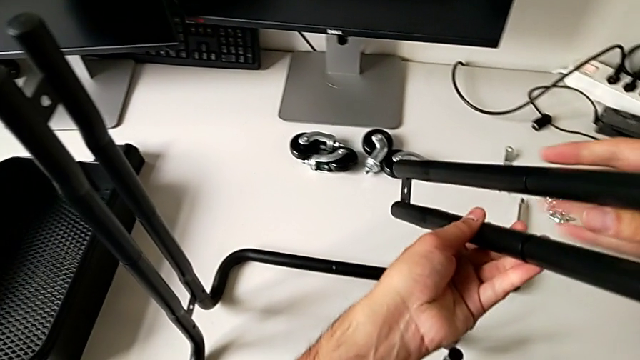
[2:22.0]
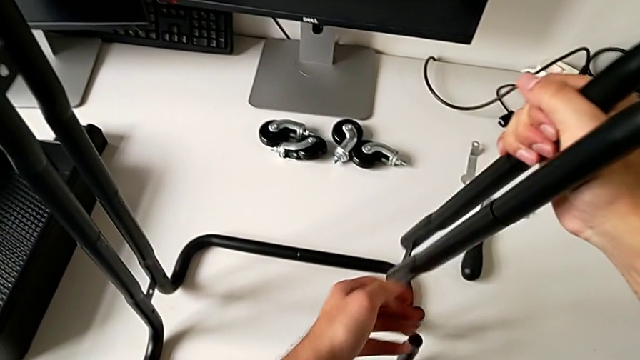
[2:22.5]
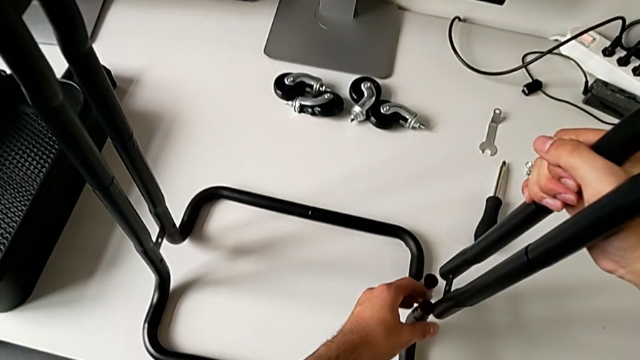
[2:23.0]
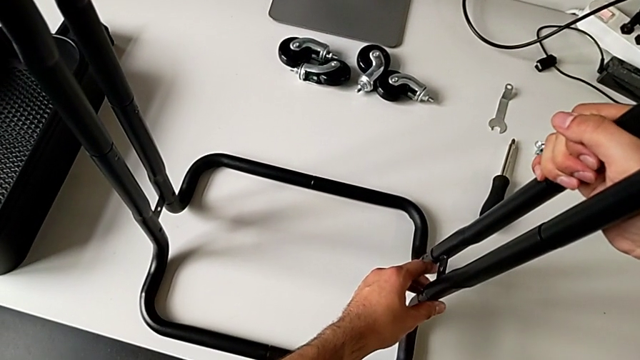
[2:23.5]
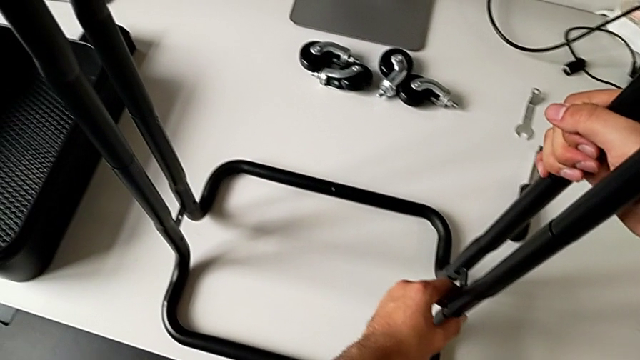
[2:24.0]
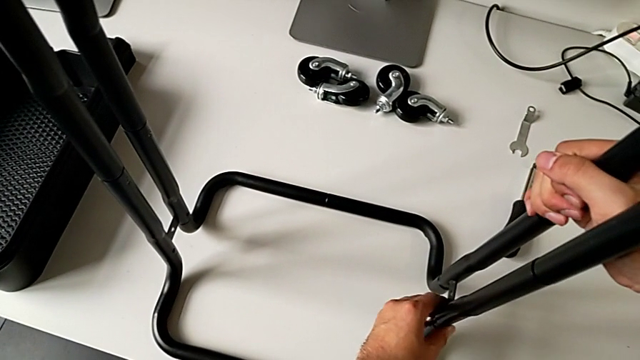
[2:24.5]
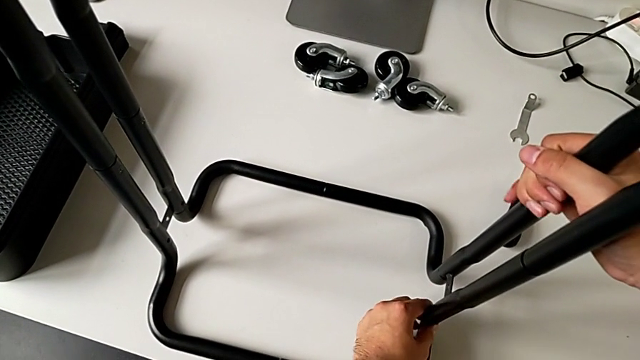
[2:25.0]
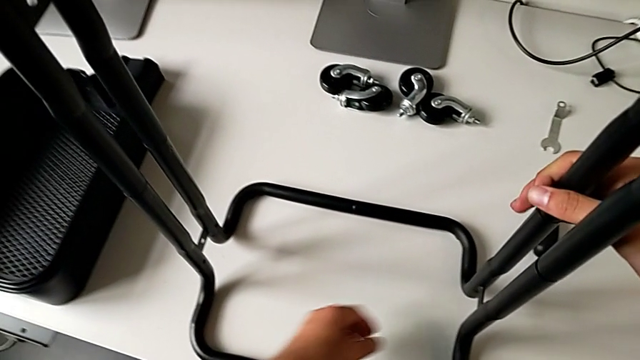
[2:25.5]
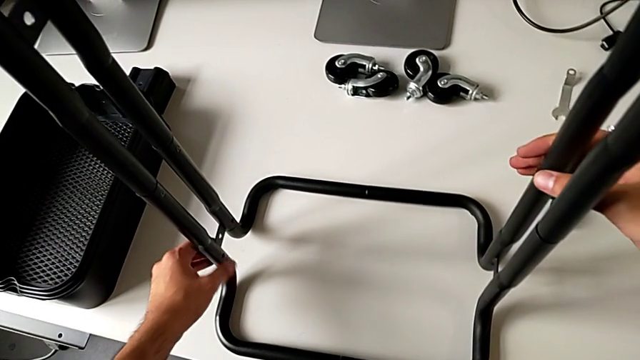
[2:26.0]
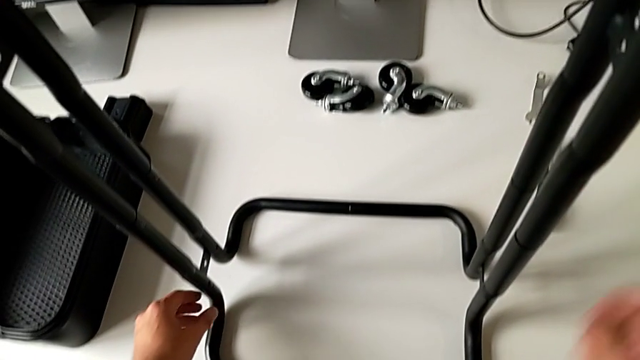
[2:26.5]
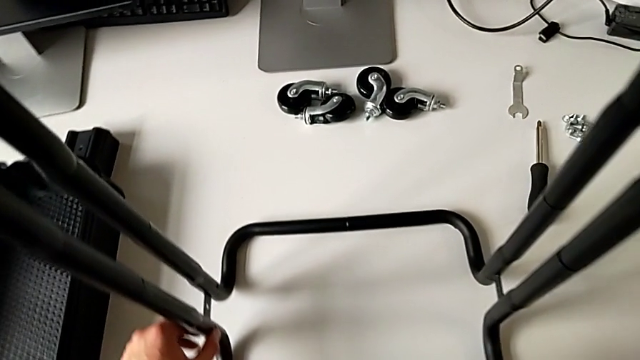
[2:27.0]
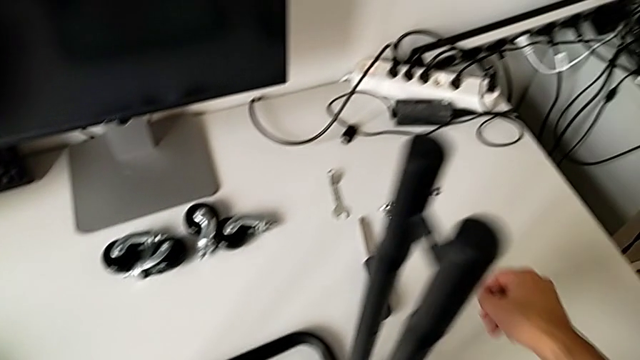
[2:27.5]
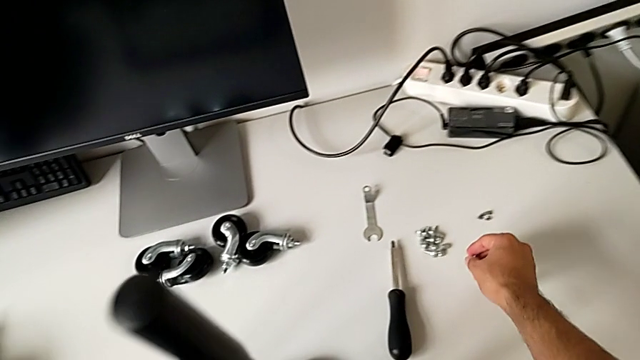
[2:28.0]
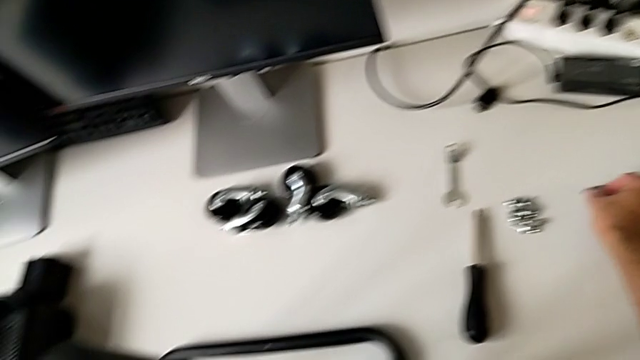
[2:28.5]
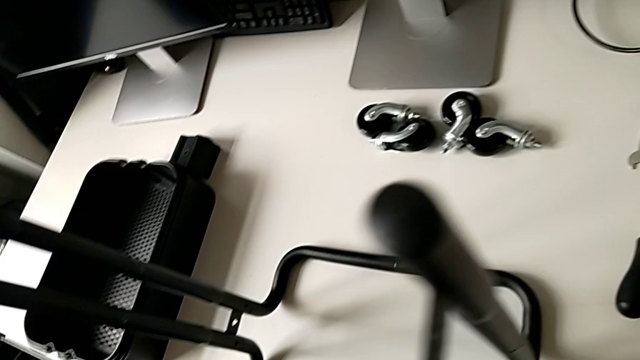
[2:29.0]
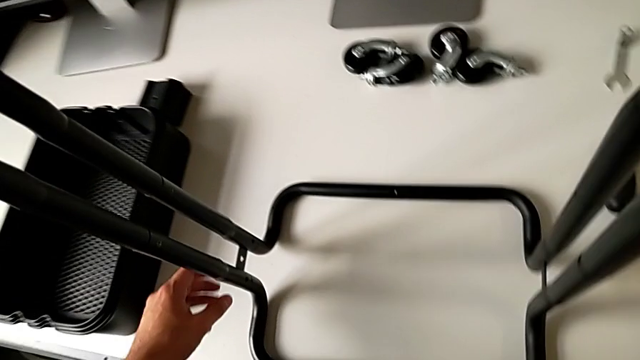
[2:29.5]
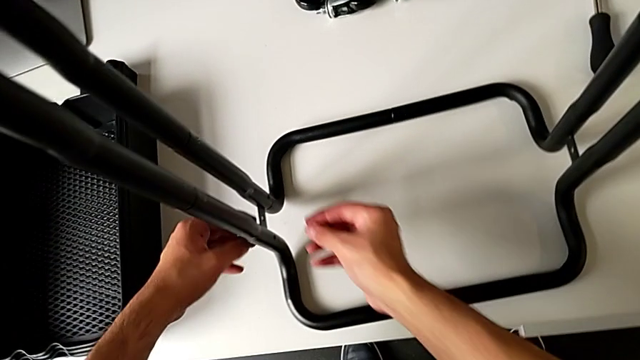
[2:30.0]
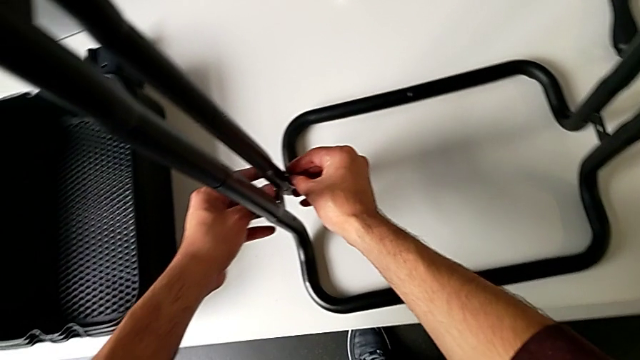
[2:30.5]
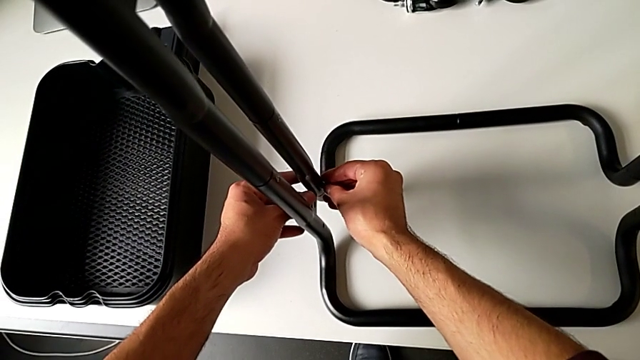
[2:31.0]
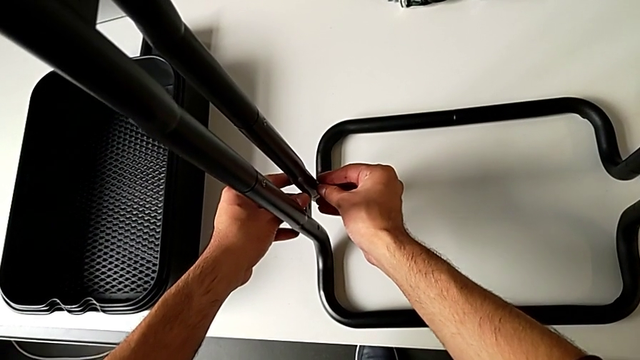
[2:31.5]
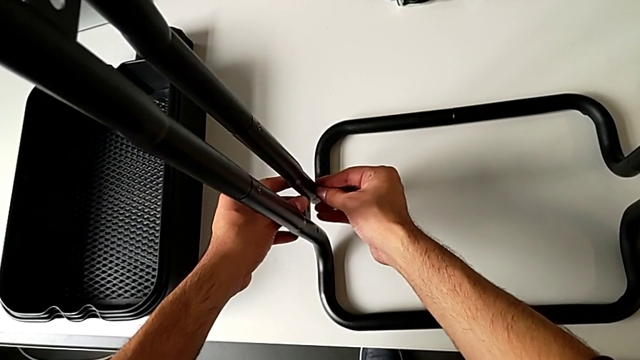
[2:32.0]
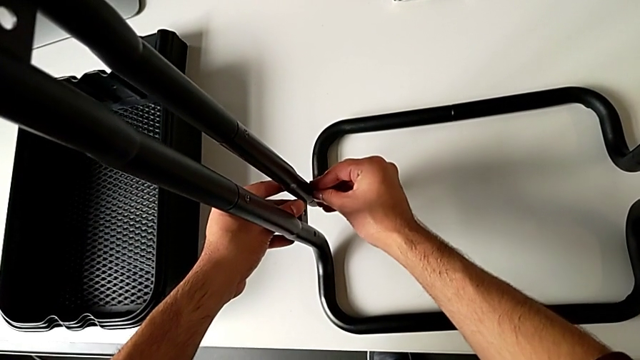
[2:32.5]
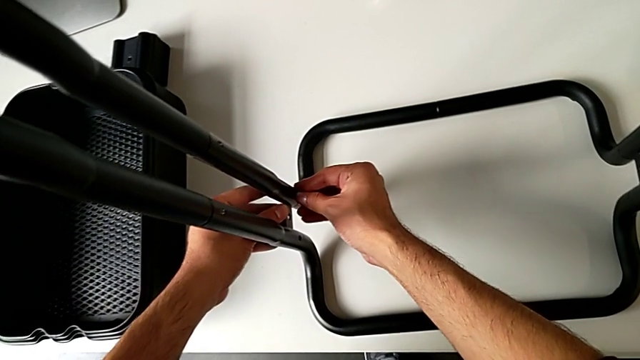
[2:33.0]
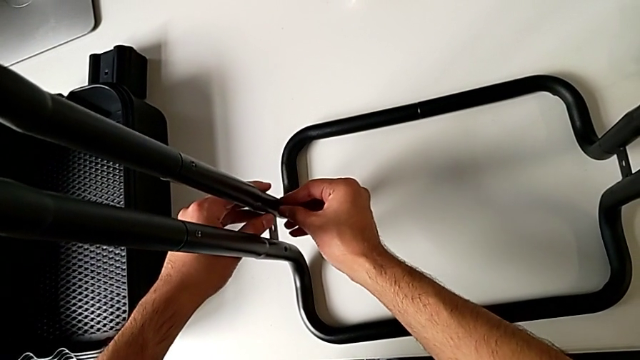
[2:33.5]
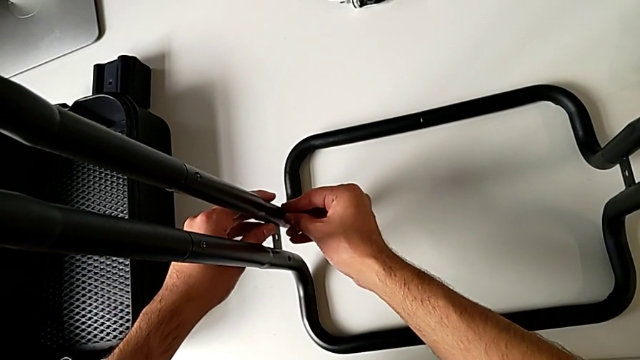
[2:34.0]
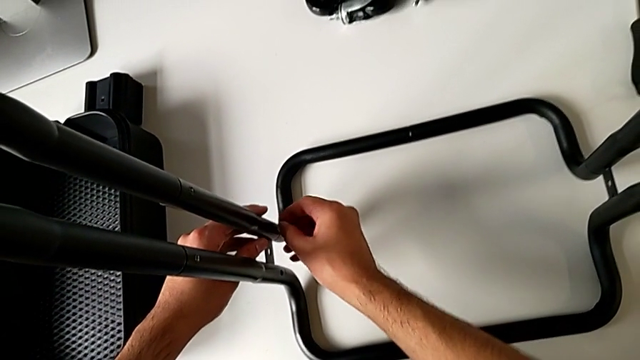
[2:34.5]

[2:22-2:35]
The camera wearer is assembling the sidebars with the base frame. They keep assembling the leg, approach the hexagon cap nut, approach the leg and touch it.

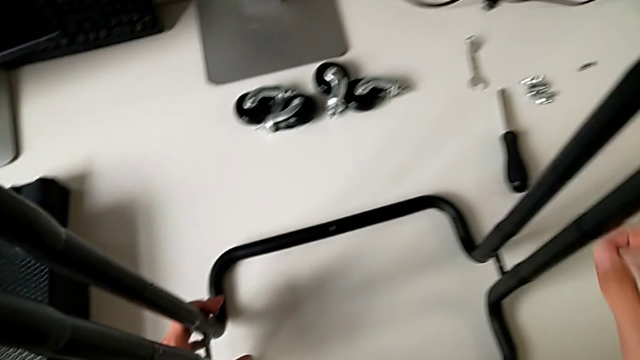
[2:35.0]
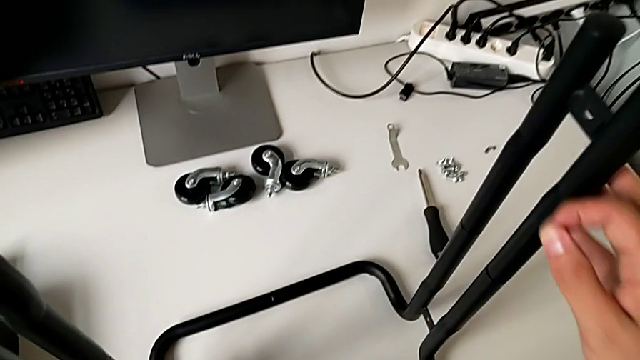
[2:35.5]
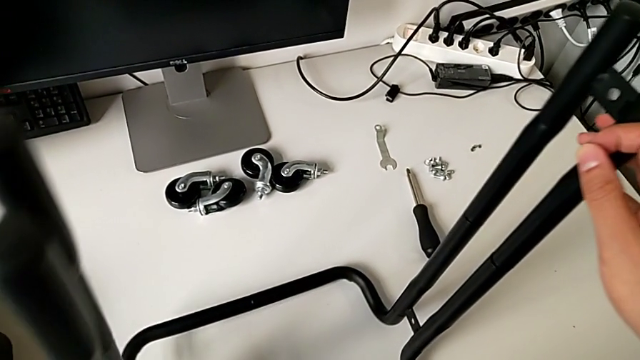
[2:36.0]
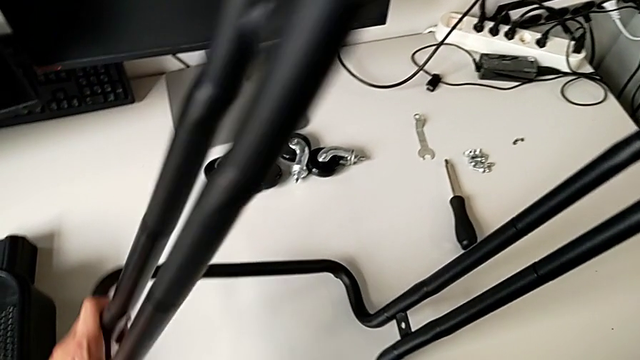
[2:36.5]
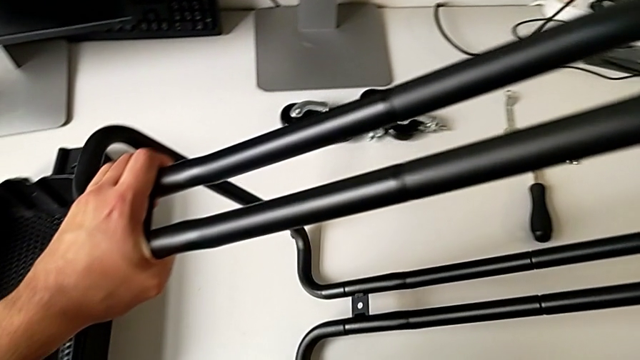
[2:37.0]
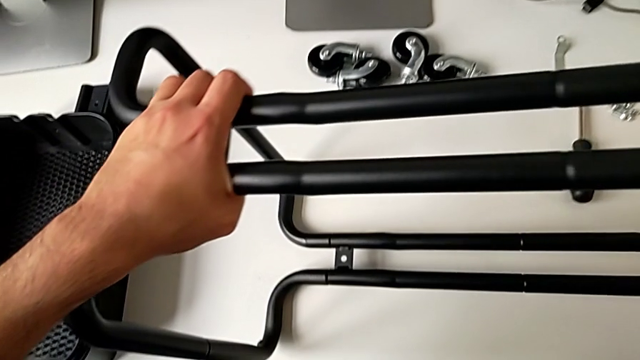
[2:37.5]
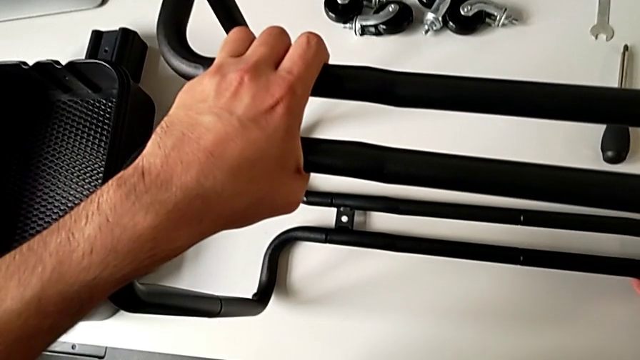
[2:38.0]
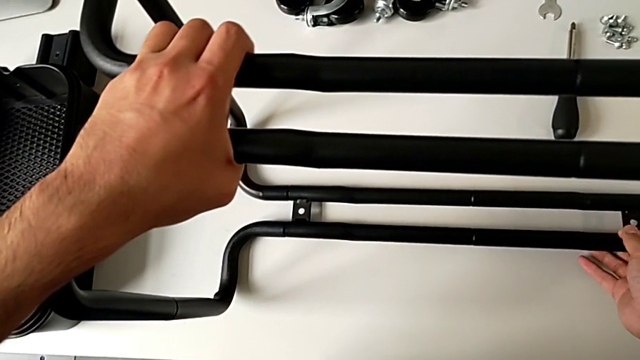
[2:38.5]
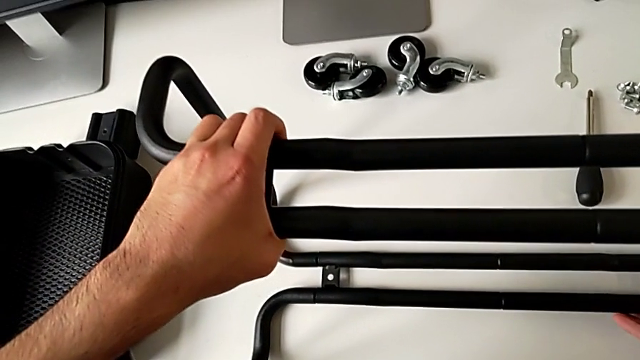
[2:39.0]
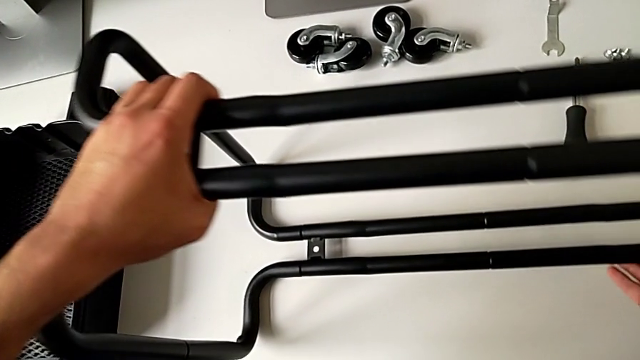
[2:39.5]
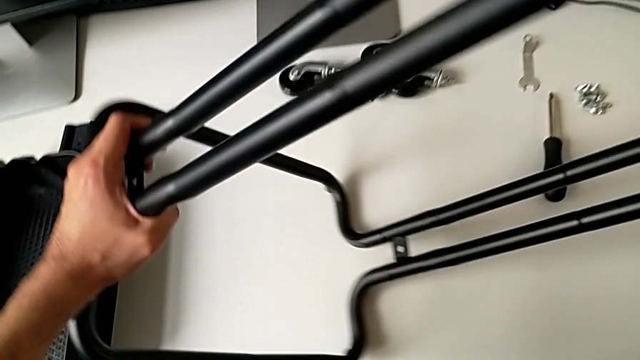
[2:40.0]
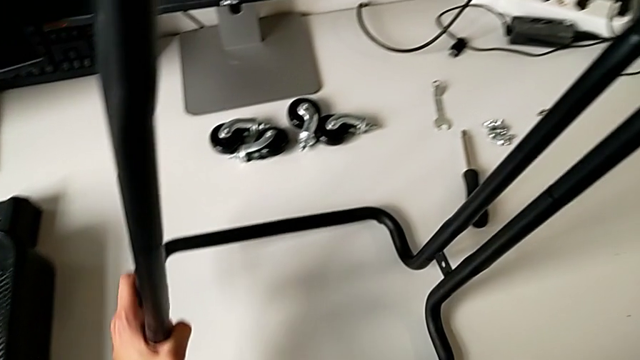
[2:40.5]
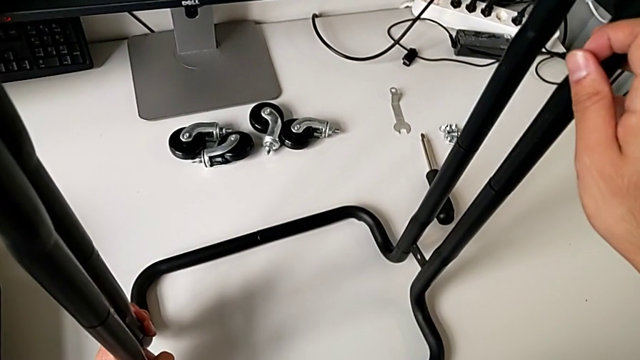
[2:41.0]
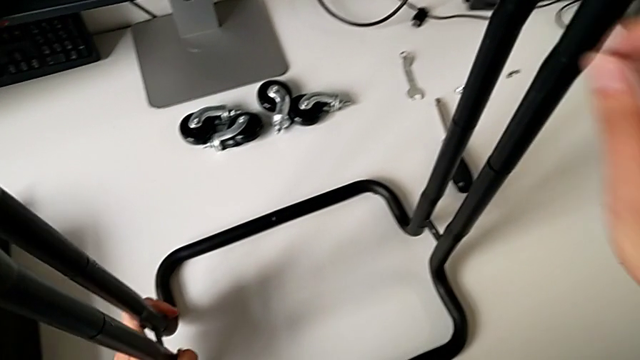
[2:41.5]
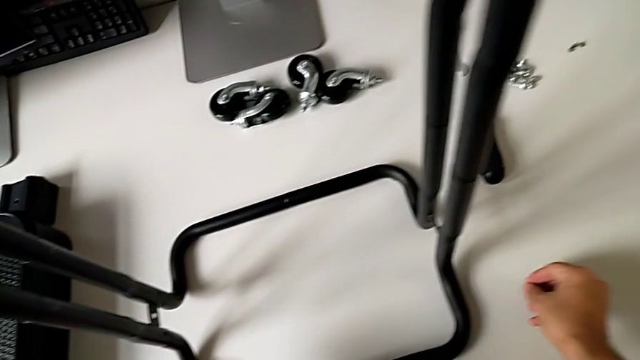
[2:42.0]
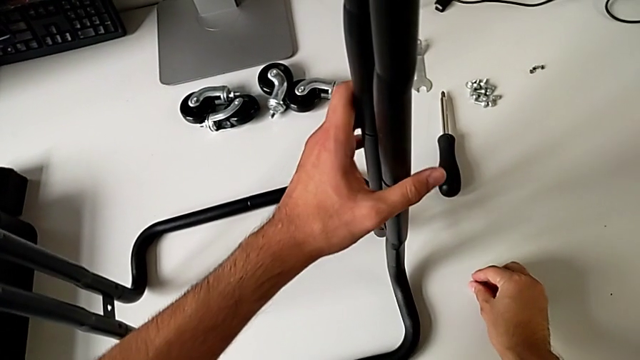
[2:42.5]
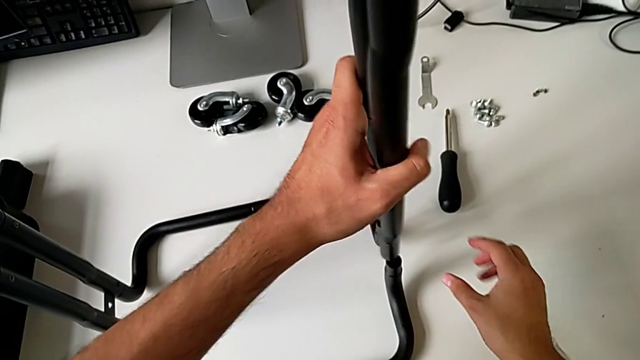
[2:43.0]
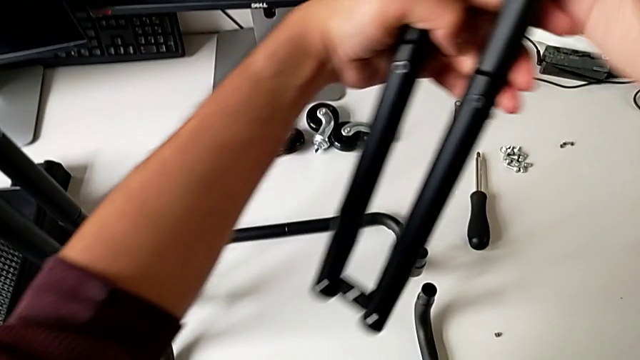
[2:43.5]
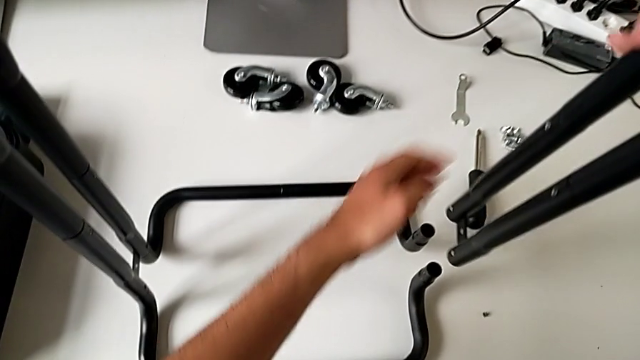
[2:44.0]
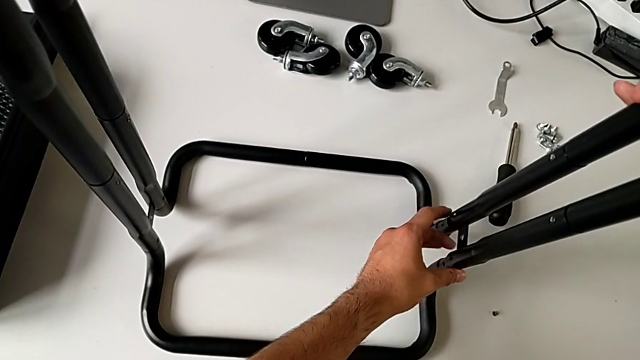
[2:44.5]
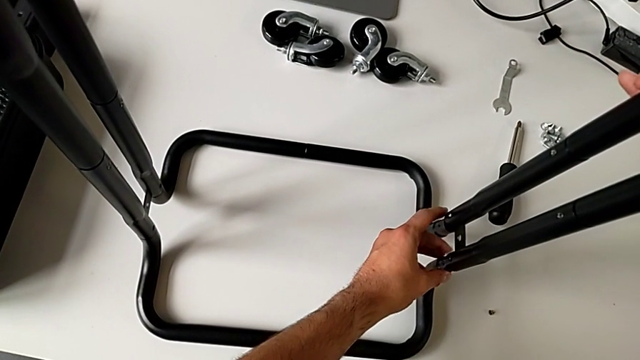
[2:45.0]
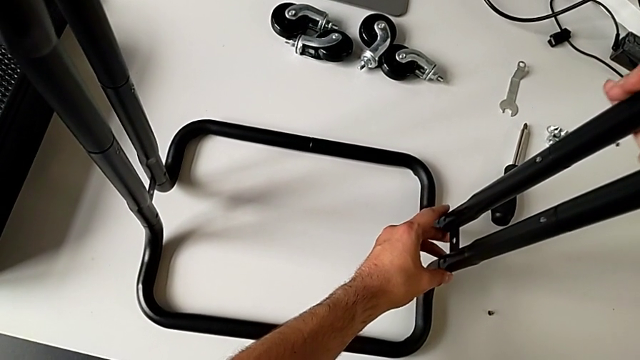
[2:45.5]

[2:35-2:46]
The camera wearer is assembling the sidebars with the base frame. They grab the utility cart and flip it twice. They grab the leg, disassemble it and begin to assemble it.
